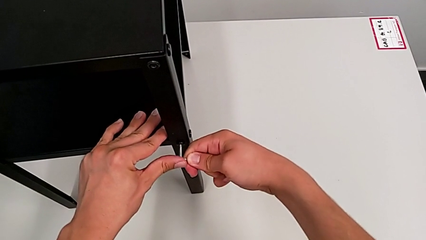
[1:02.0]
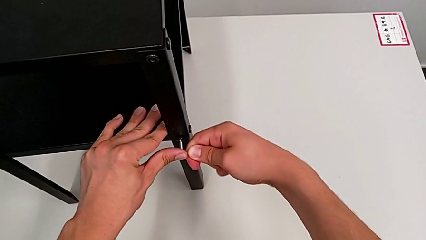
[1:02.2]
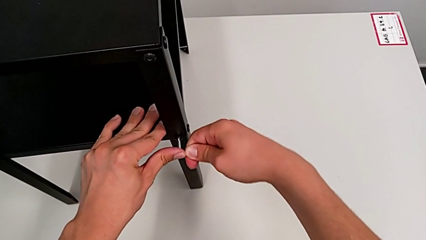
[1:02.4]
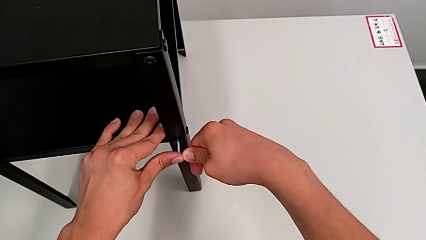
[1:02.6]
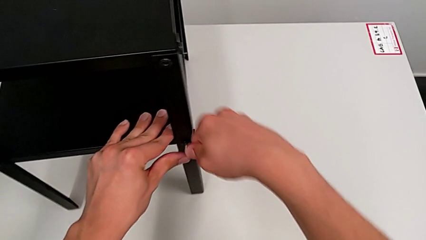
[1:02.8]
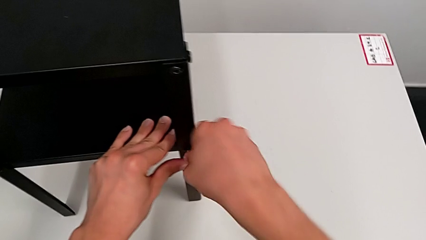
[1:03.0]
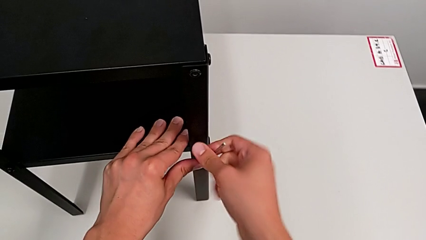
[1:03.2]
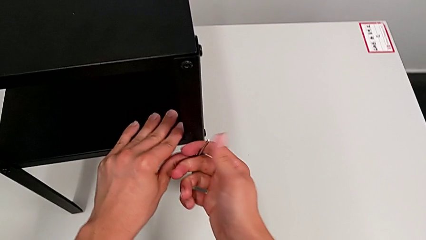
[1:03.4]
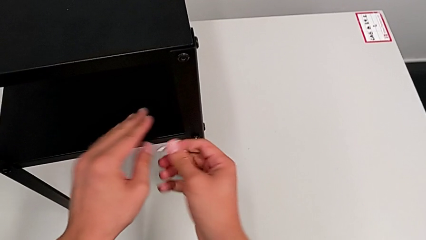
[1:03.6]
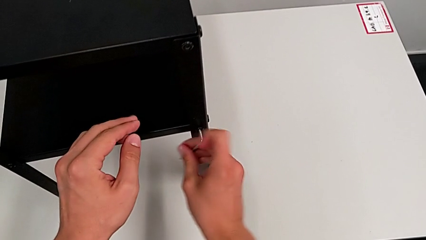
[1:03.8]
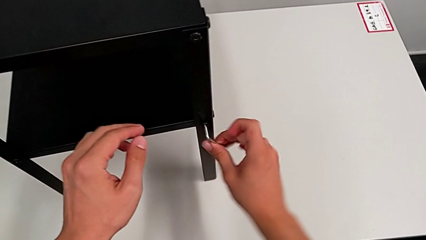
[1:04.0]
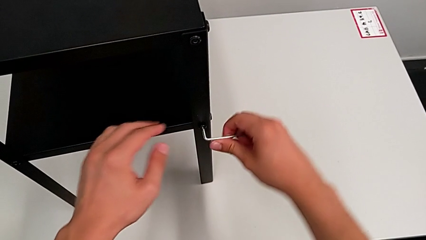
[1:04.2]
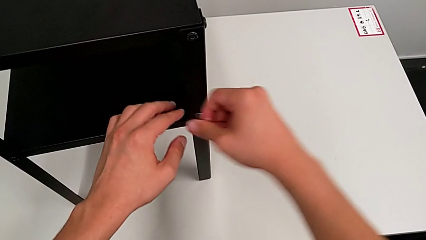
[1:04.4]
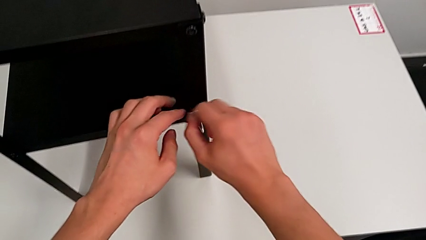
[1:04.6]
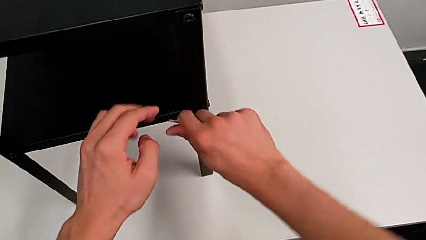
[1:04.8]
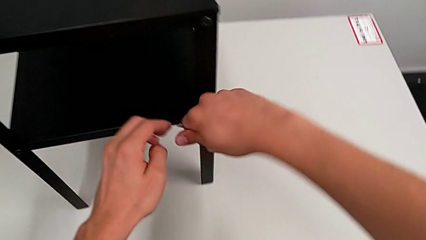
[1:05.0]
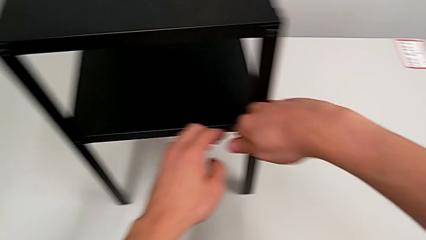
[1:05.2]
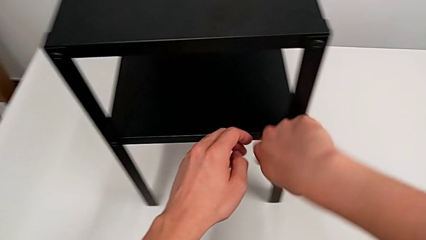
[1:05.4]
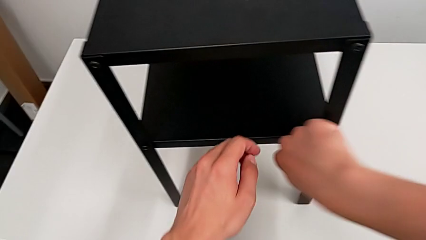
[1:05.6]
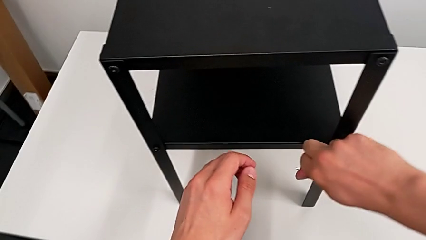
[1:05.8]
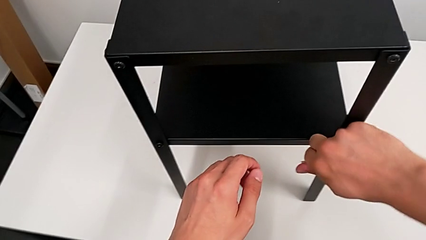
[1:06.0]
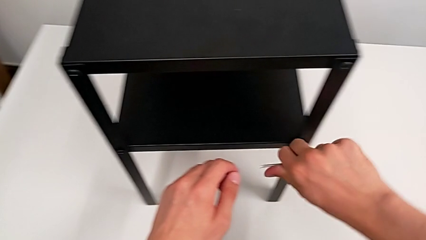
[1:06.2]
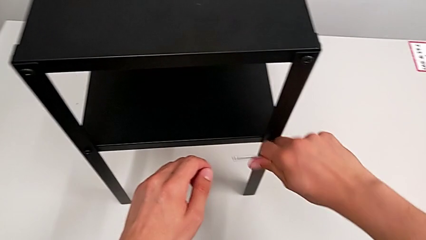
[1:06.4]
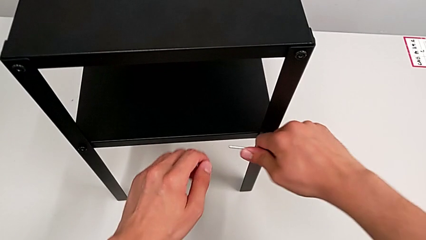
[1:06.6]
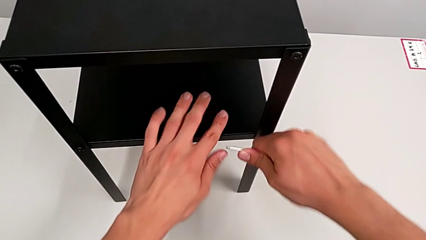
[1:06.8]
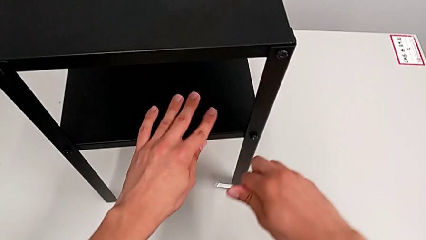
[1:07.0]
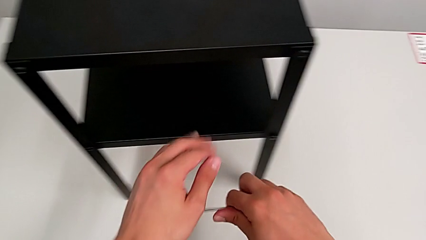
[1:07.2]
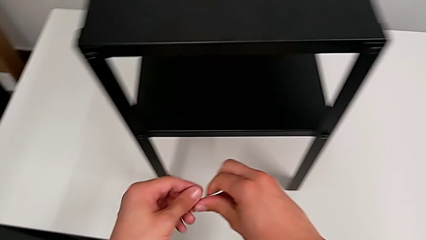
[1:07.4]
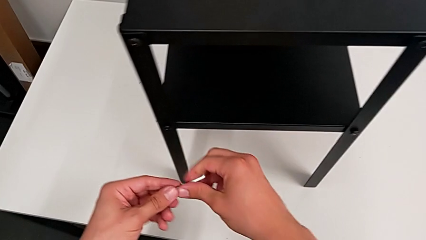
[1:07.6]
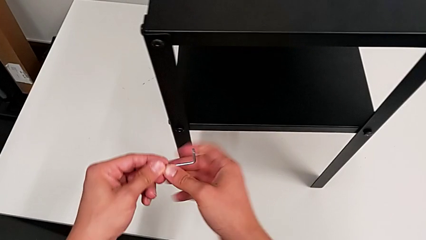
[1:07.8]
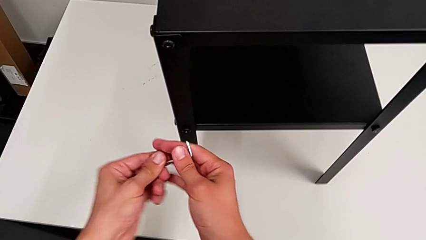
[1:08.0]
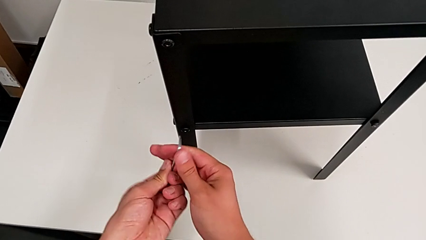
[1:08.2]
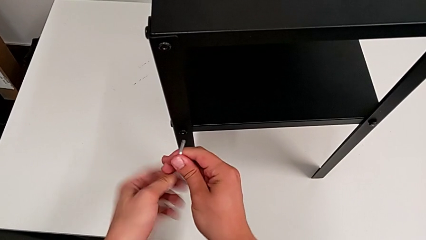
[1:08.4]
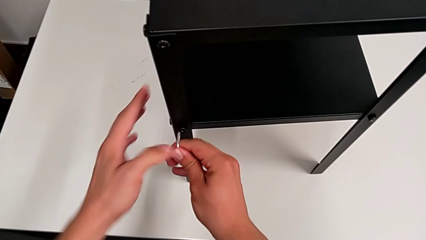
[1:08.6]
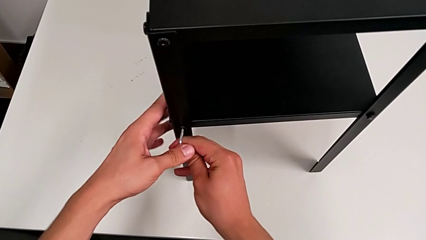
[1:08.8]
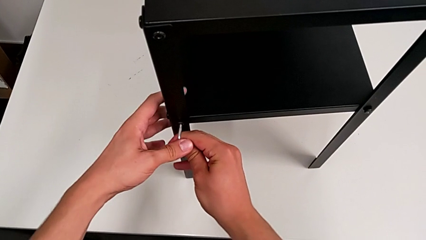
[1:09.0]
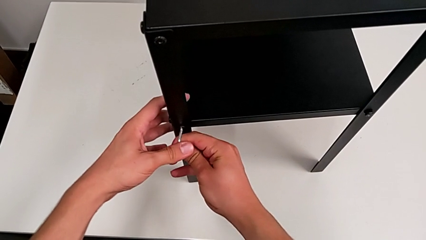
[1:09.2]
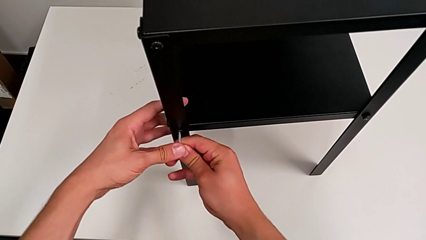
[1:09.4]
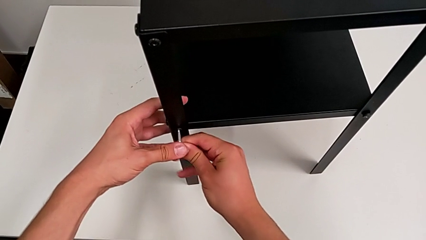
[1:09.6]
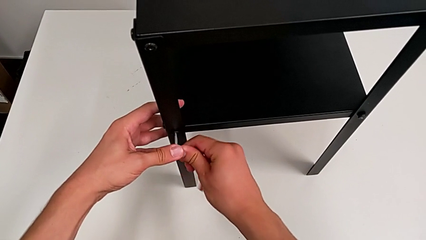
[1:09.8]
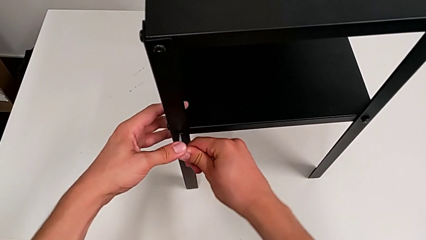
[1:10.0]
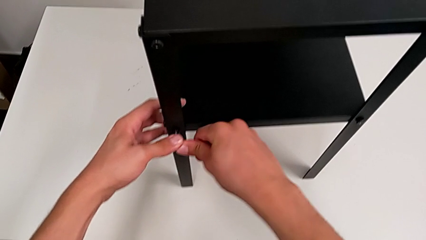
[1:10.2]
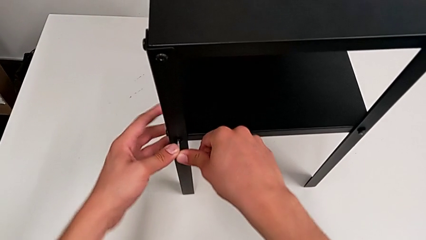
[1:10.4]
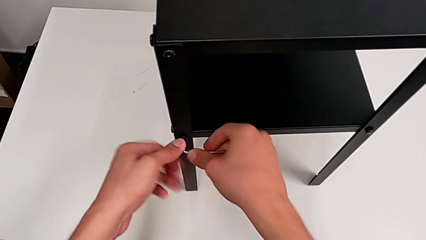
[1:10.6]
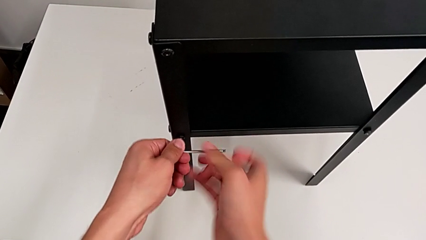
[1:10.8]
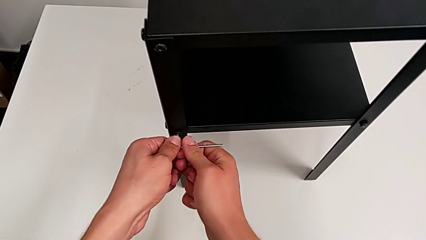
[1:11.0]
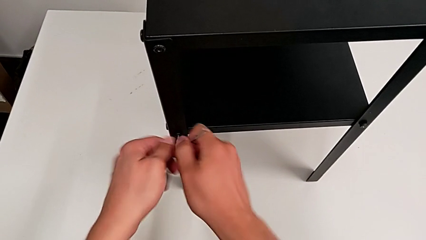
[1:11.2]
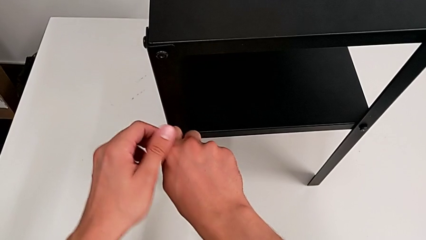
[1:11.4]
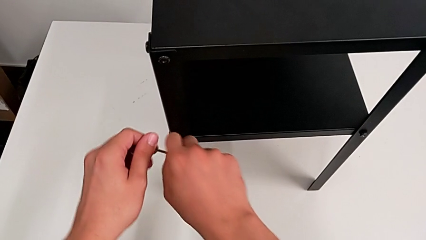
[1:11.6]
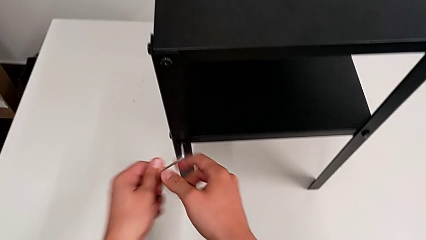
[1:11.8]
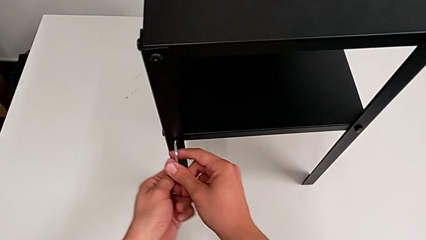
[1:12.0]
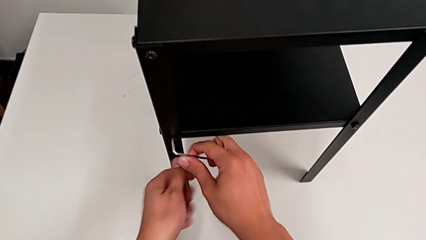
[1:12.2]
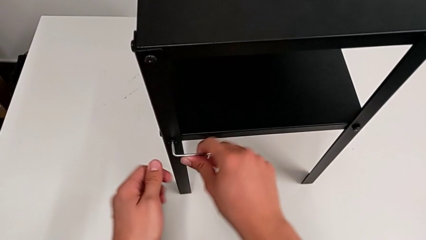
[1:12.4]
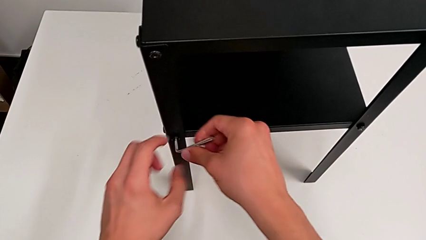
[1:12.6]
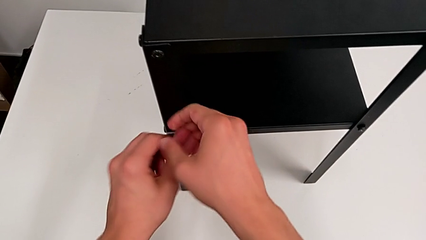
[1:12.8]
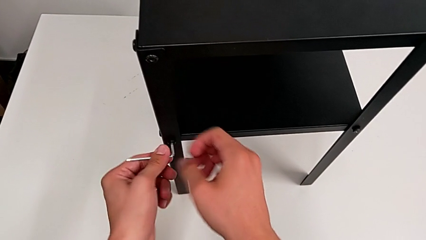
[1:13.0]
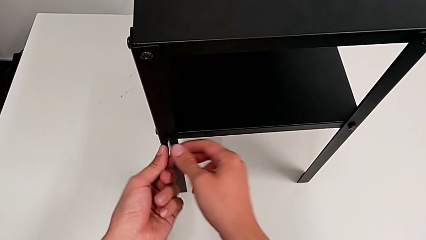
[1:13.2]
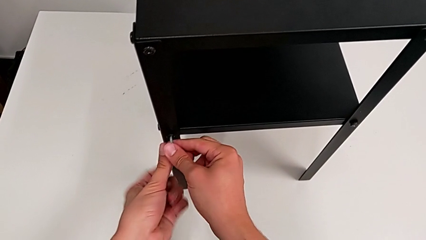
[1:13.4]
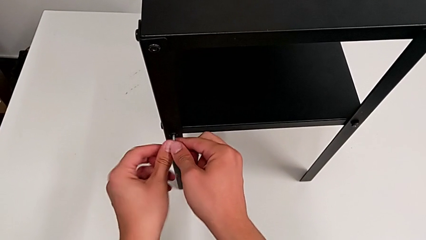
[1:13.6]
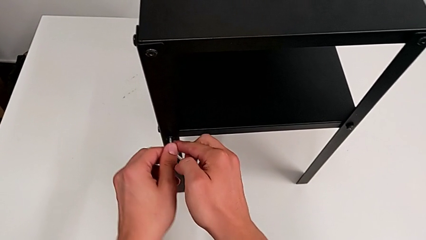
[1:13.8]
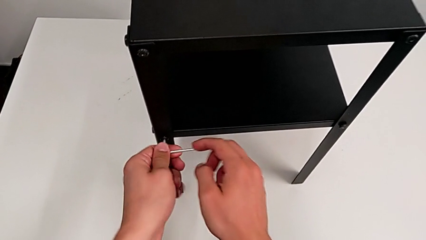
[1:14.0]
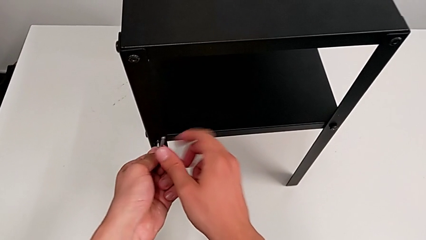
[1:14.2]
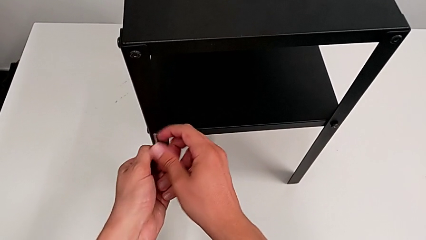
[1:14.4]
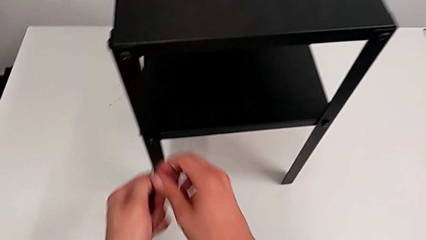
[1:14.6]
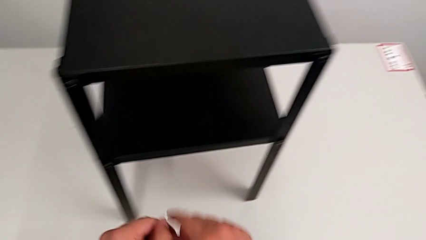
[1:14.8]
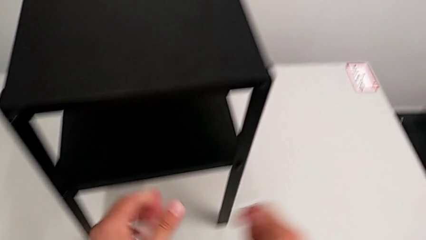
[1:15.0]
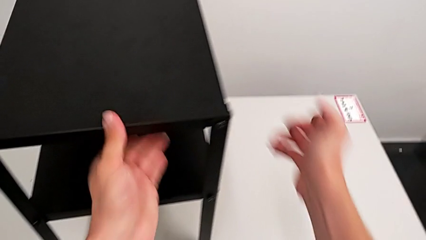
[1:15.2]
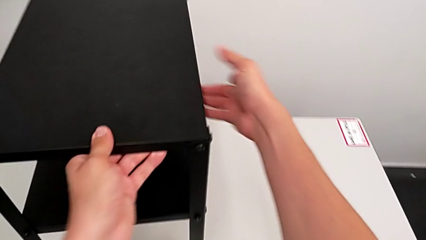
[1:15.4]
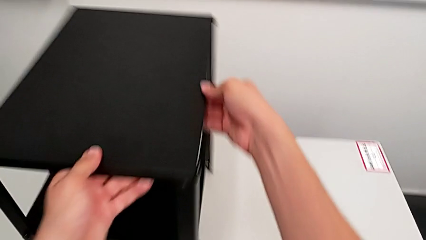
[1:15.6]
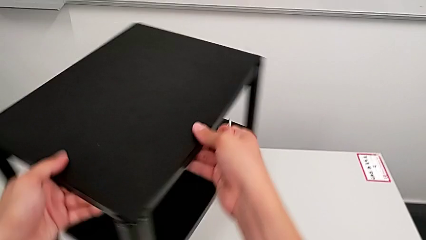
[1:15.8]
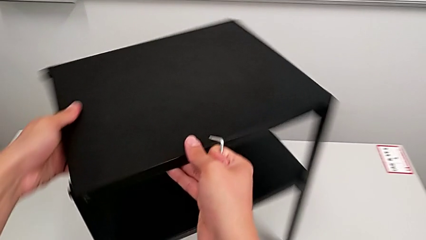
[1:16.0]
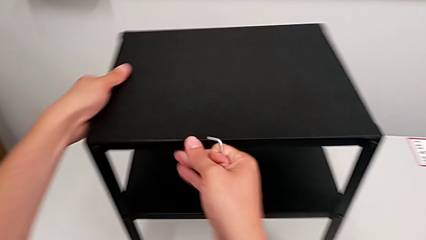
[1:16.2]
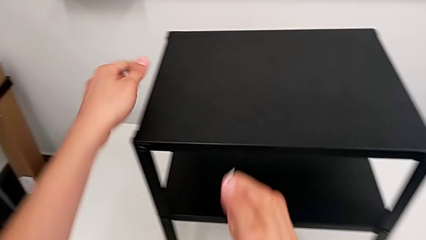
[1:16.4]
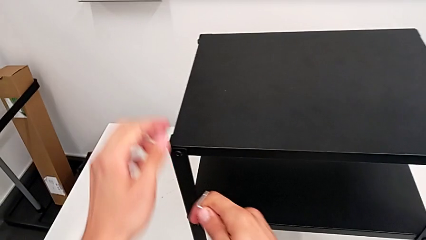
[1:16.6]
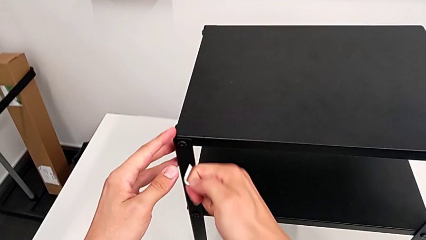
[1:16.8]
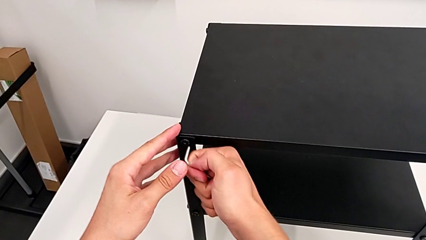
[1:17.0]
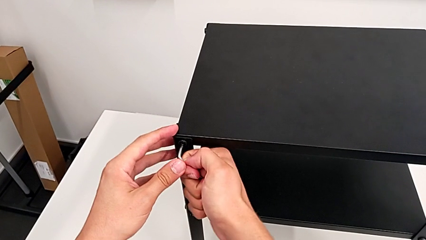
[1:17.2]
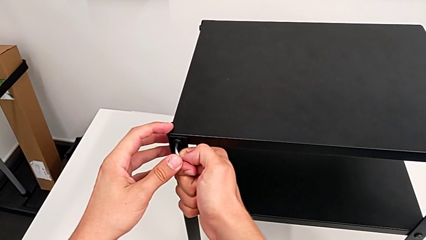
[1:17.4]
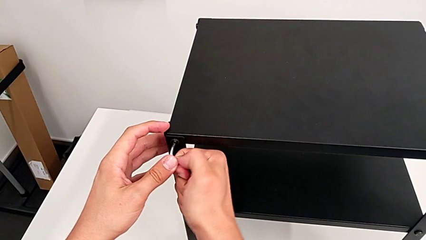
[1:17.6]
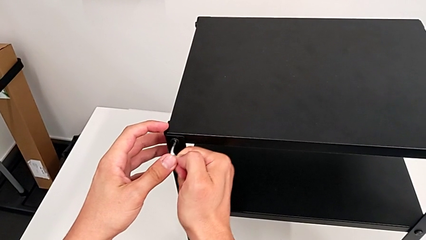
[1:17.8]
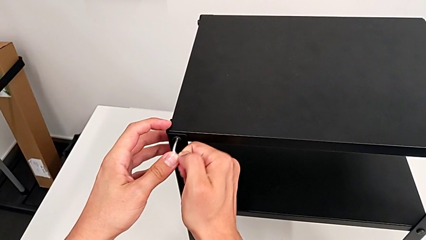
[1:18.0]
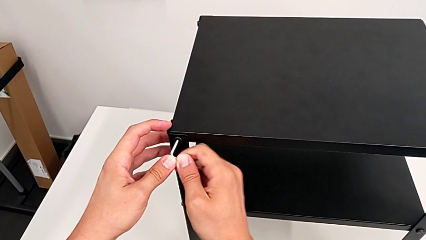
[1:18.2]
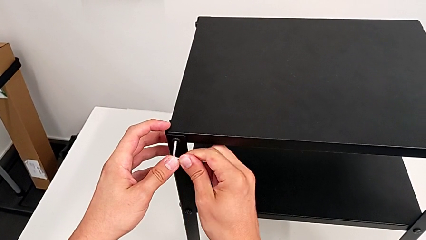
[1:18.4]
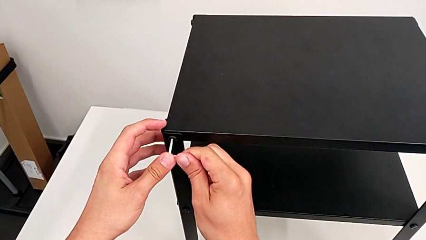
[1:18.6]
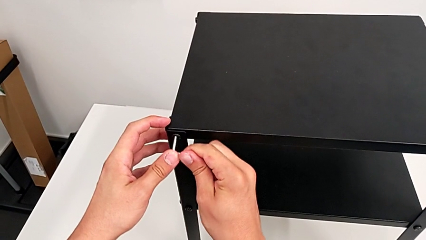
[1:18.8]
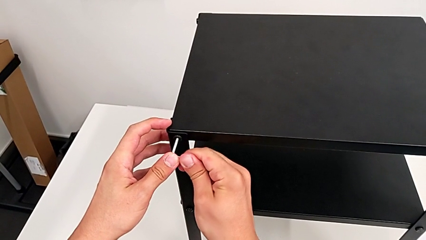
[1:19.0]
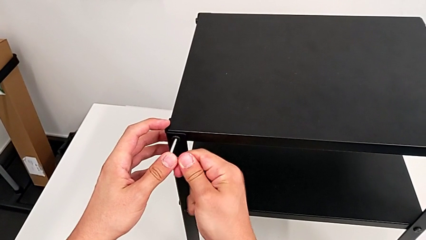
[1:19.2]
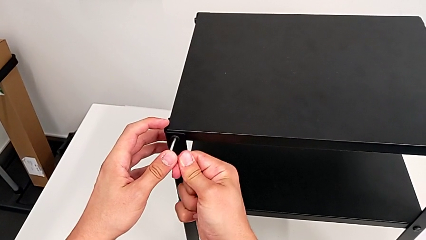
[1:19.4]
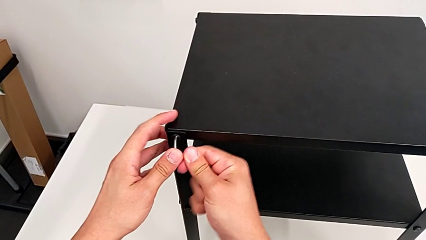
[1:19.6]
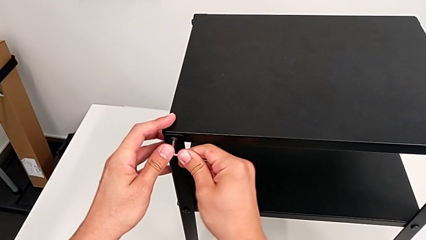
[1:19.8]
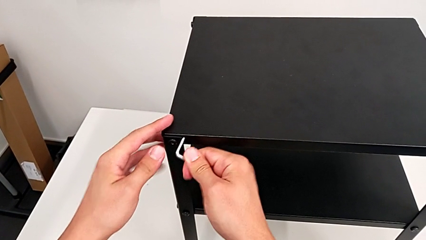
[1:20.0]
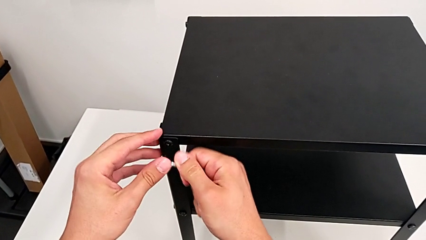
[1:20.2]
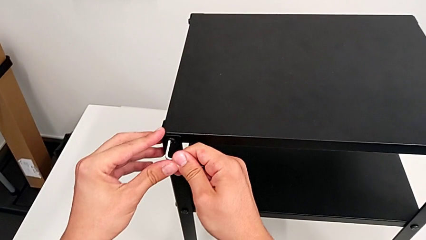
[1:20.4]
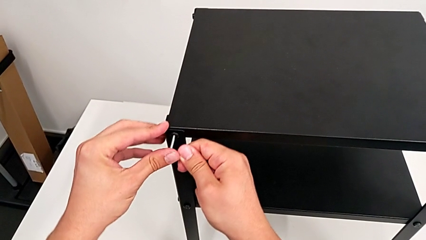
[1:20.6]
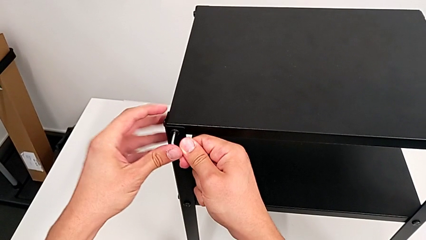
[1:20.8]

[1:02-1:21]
The camera wearer is loosening the hex socket heads. They unscrew the hex socket head, withdraw the Allen wrench, approach the hex socket head, insert the Allen wrench, unscrew the hex socket head, withdraw the Allen wrench, slide the nightstand and insert the Allen wrench.
